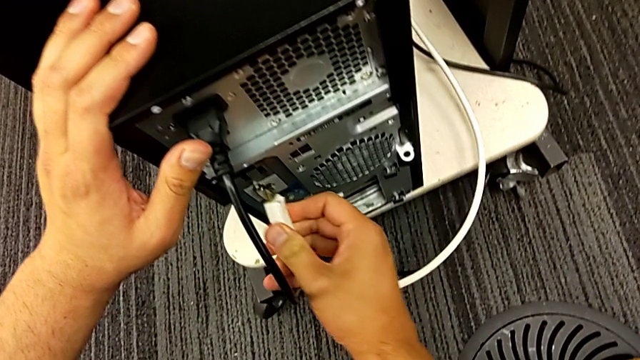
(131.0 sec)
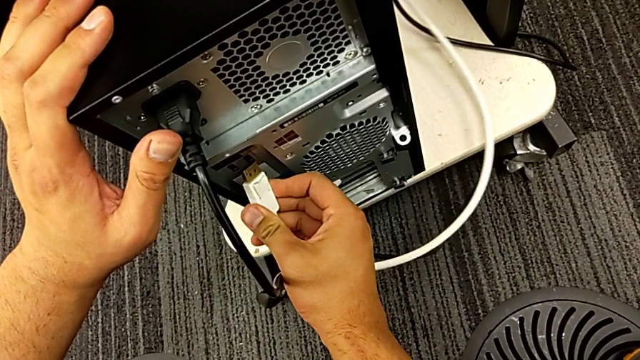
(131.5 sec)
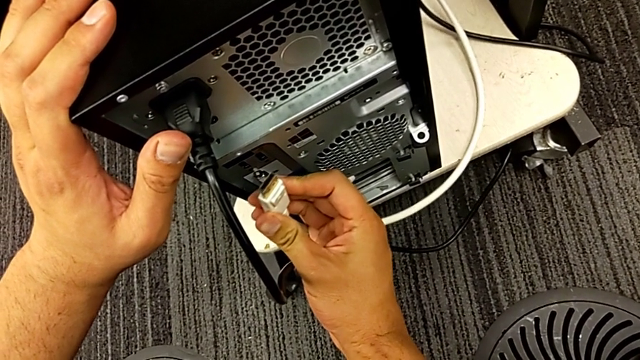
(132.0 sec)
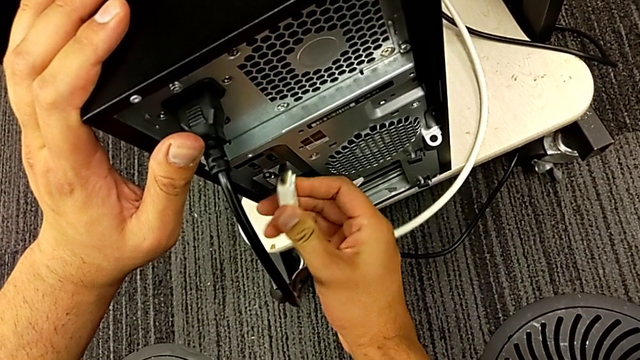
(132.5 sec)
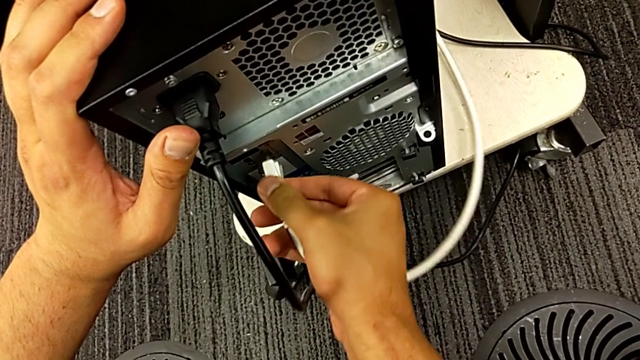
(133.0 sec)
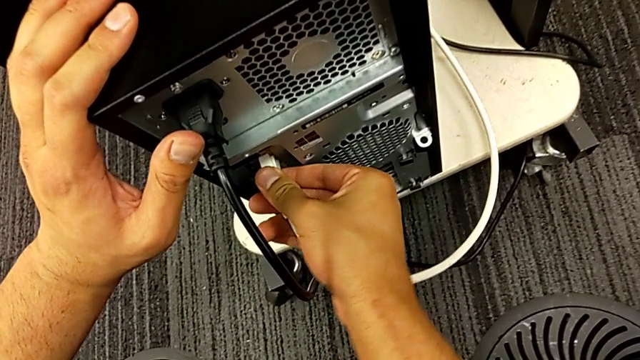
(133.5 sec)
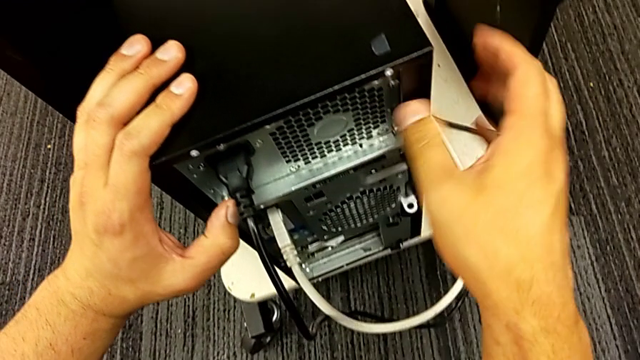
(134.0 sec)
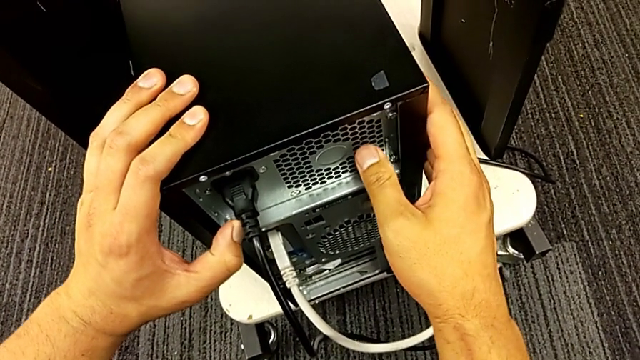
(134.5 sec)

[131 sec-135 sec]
The camera wearer is plugging the power supply and HDMI cables into the computer. They insert the HDMI cable.
